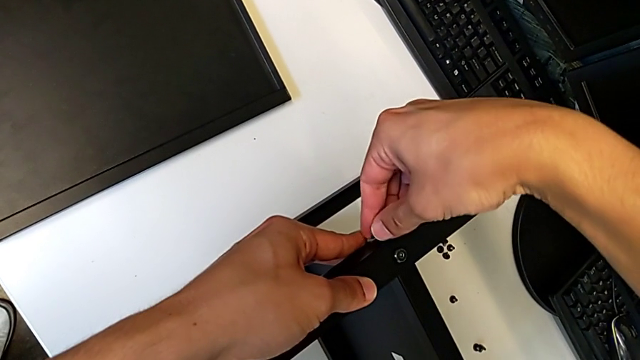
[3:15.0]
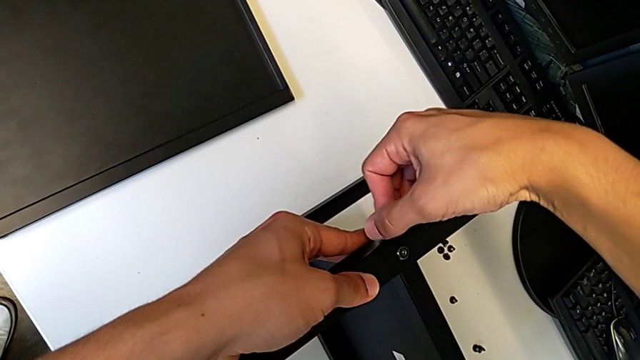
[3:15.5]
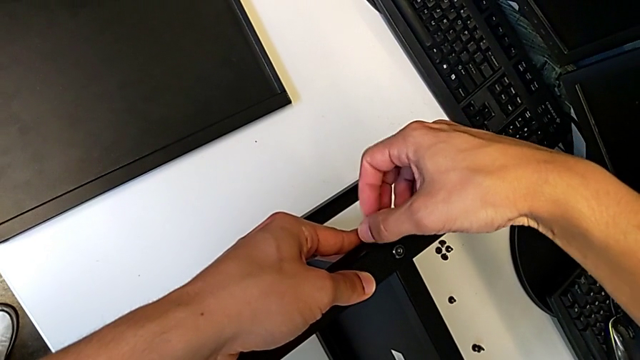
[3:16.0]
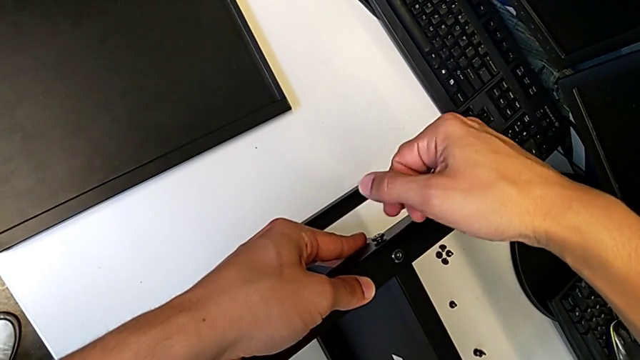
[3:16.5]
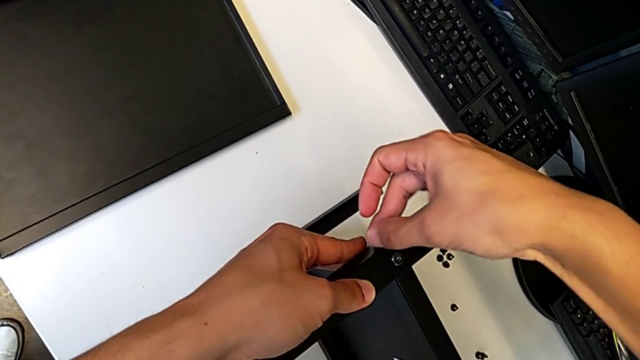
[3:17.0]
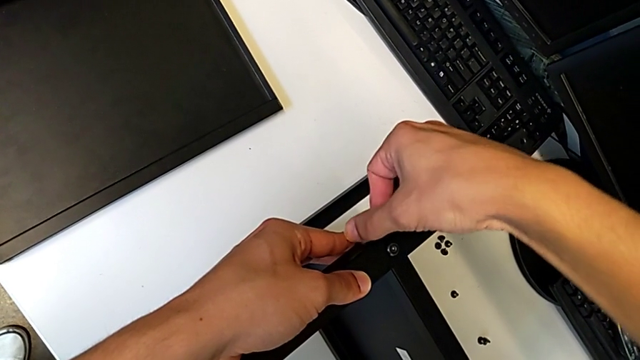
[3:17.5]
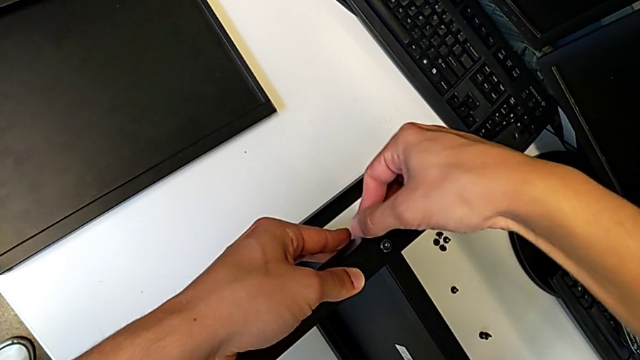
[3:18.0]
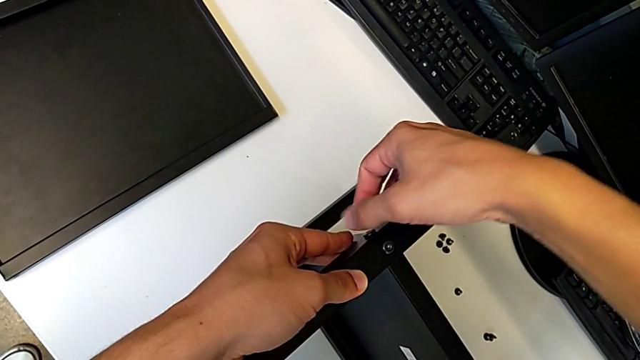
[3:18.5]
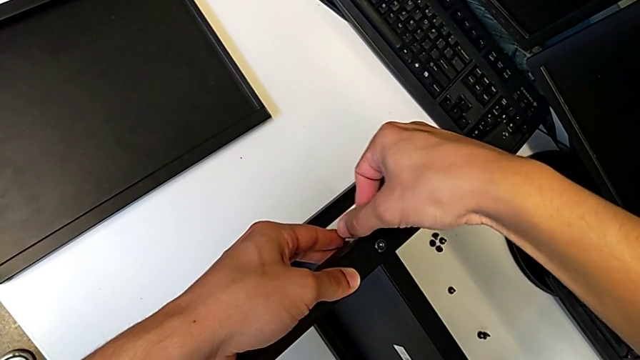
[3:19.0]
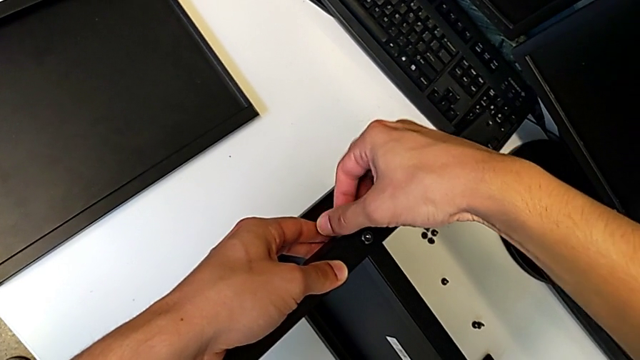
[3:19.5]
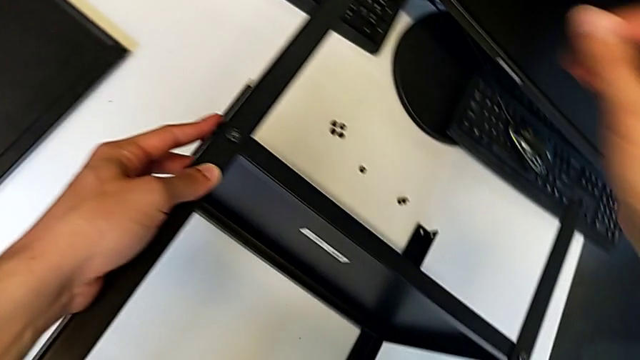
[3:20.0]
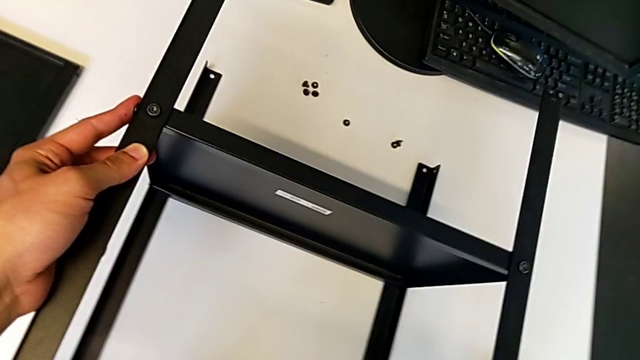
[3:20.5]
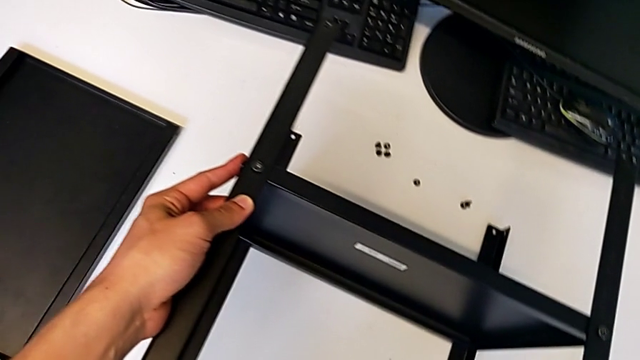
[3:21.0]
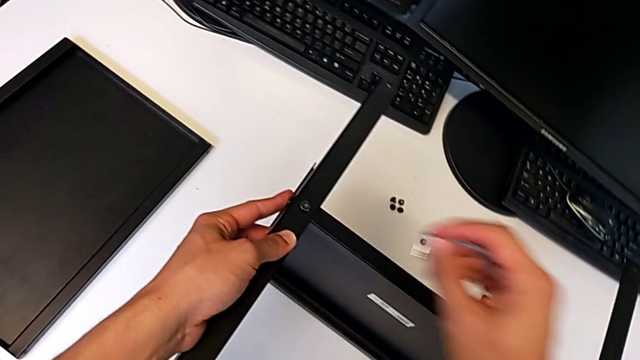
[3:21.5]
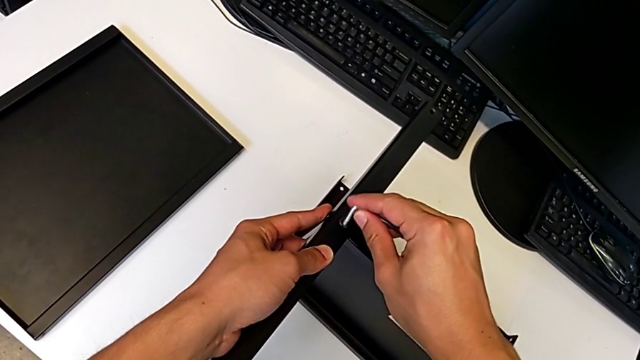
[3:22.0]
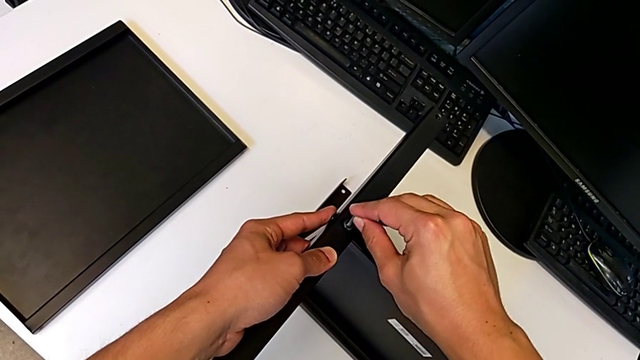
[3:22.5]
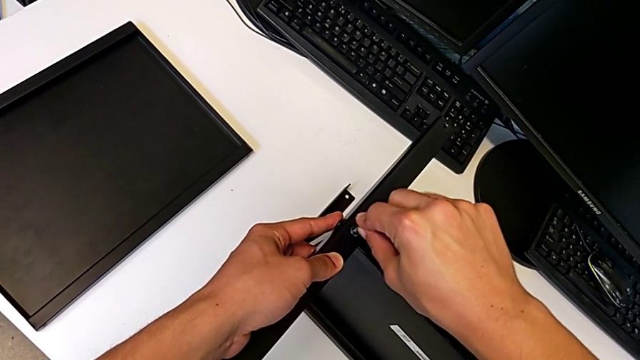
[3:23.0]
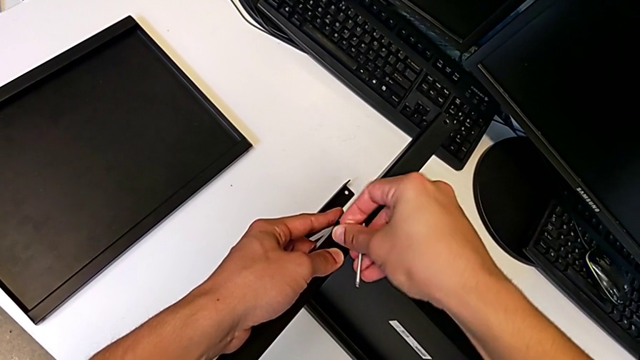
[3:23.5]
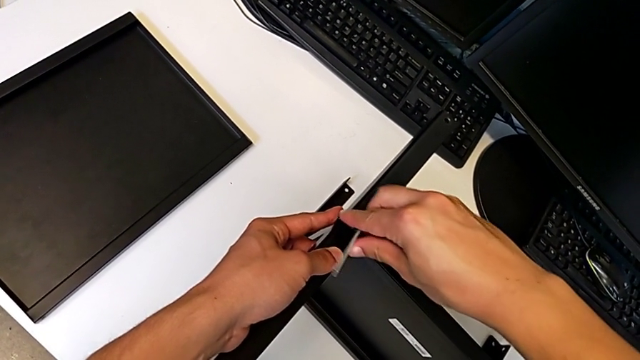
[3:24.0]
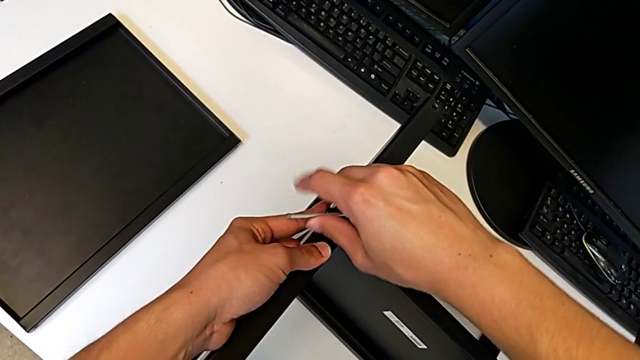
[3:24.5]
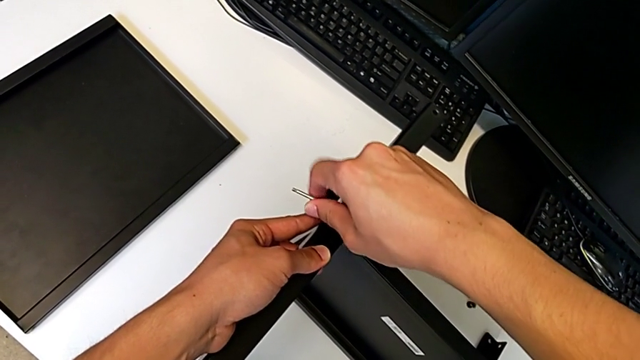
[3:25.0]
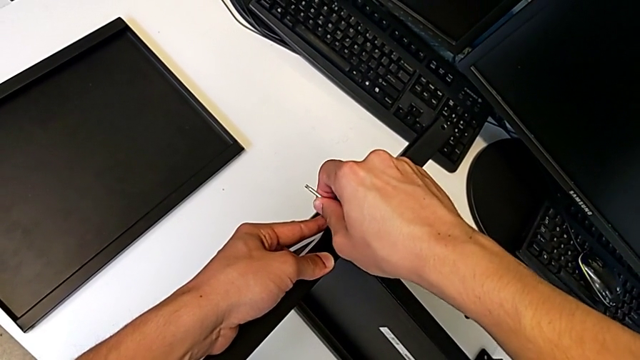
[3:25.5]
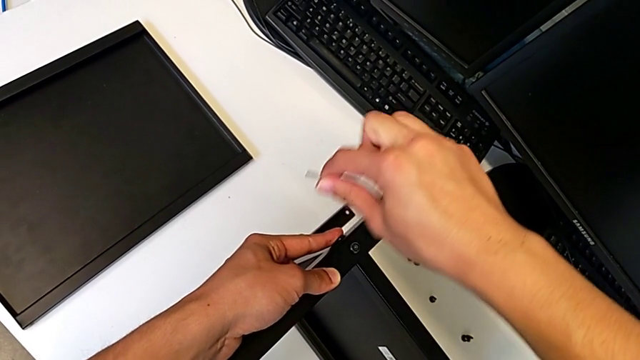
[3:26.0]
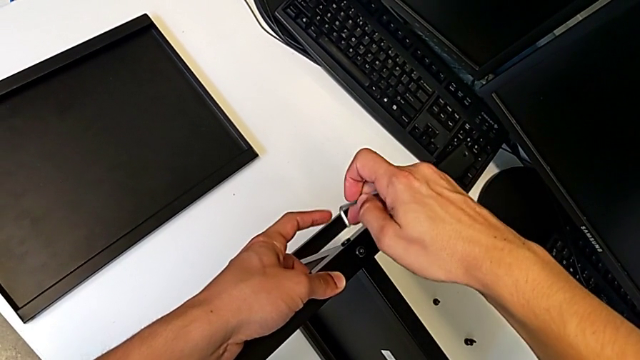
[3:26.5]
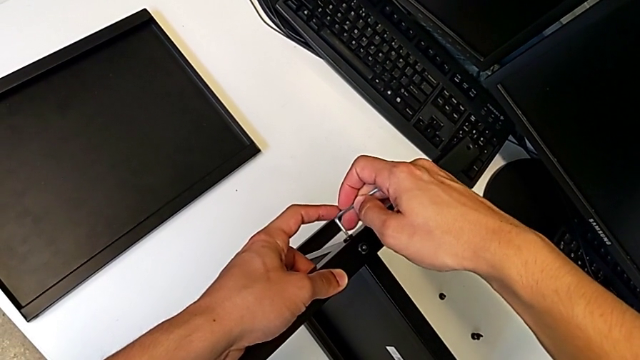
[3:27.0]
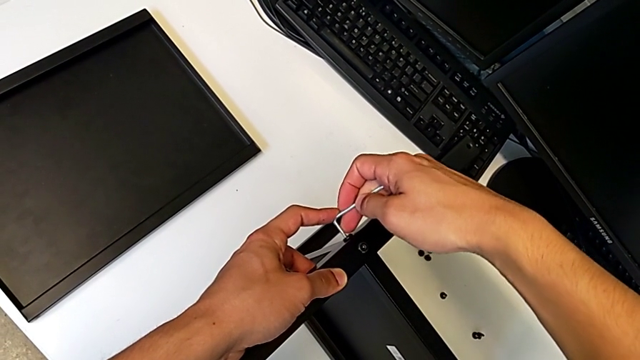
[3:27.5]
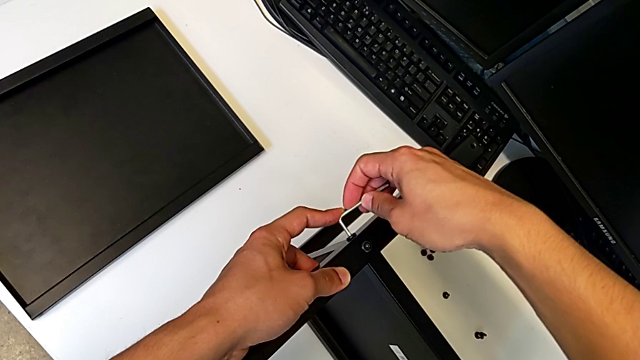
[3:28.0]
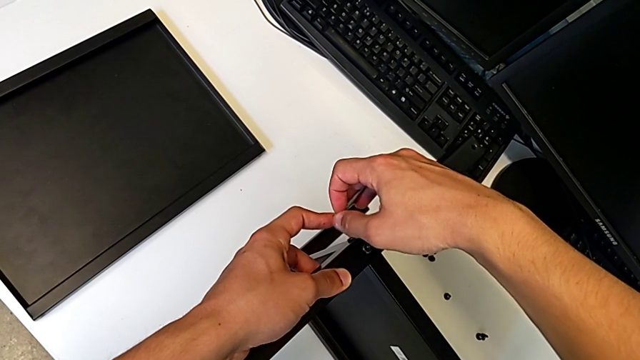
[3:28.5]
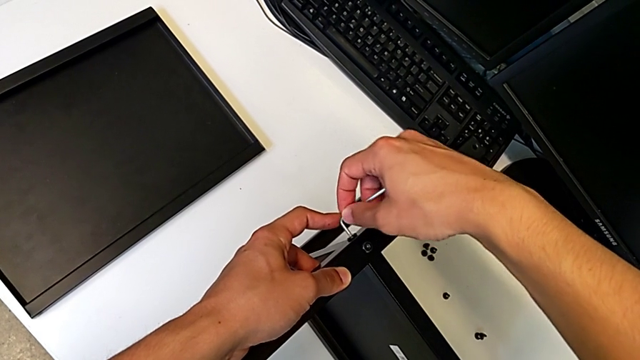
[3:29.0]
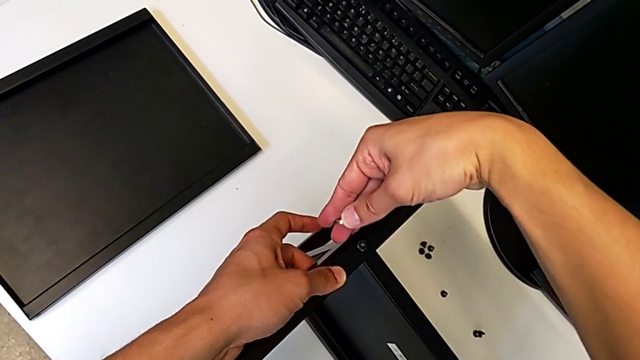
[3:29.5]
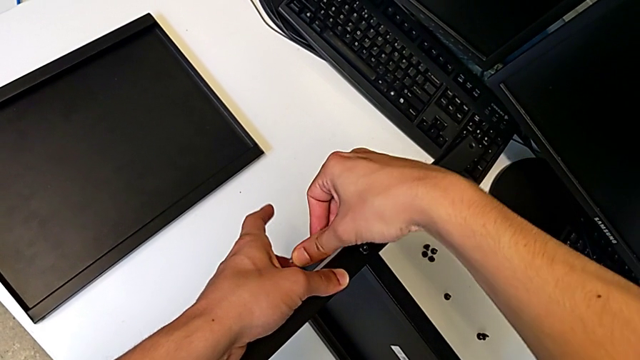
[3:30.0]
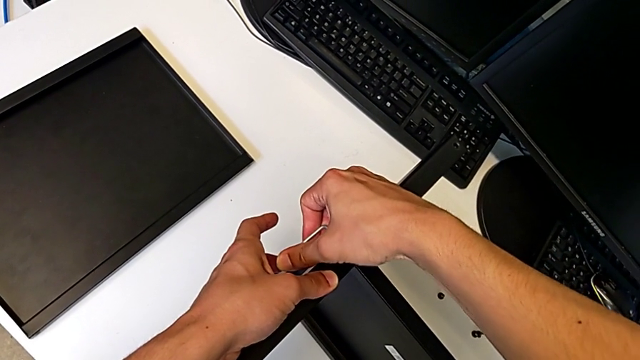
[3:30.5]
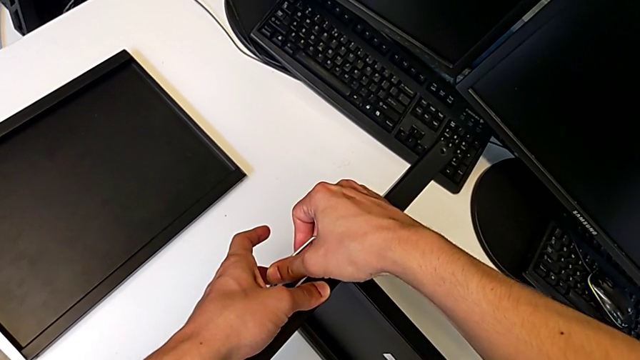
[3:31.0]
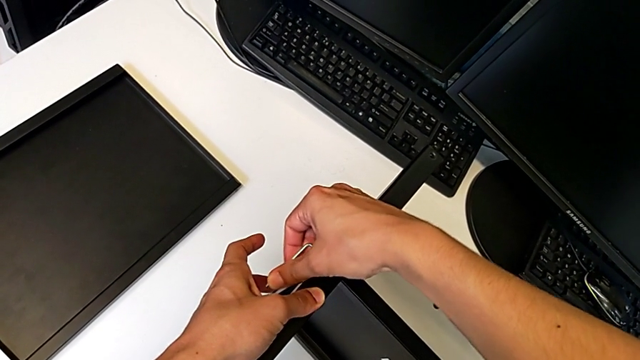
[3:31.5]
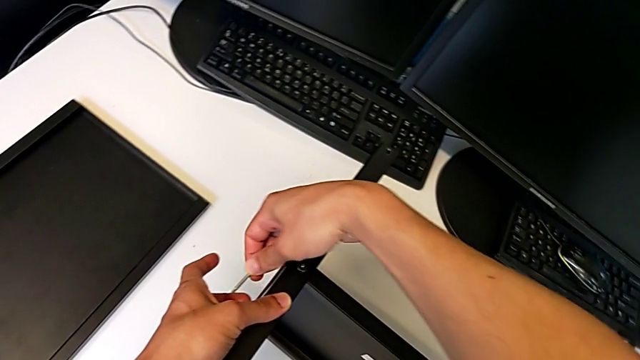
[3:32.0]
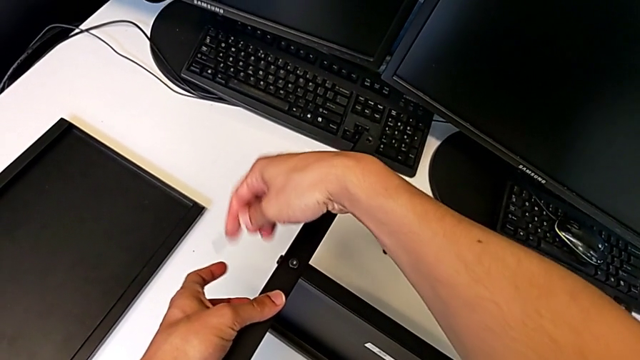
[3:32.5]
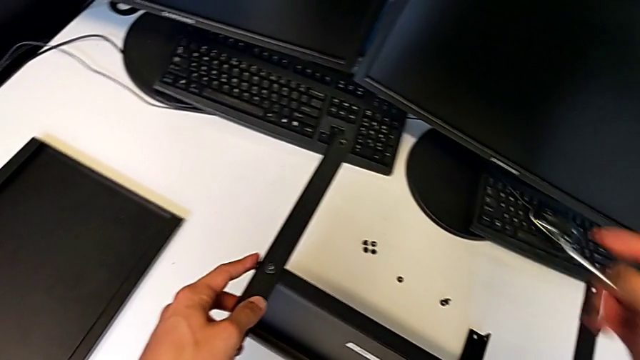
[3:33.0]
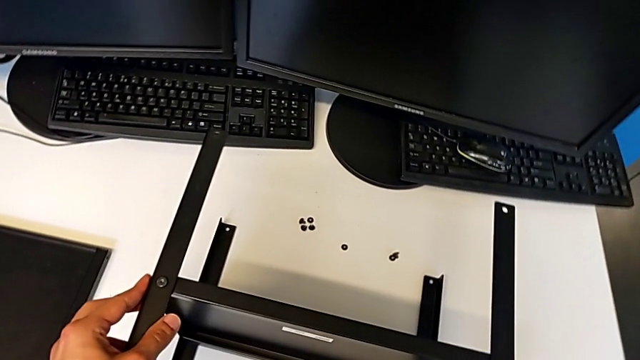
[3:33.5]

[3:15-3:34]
The camera wearer is assembling the fourth leg to the middle shelf. They insert the hex socket head, screw it, grab the Allen wrench, screw the hex socket head, lift the Allen wrench and screw the second hex socket head.

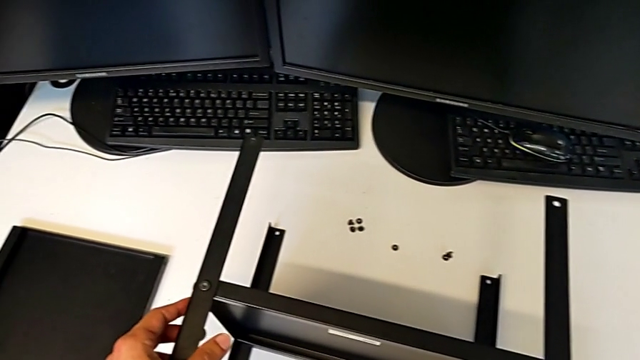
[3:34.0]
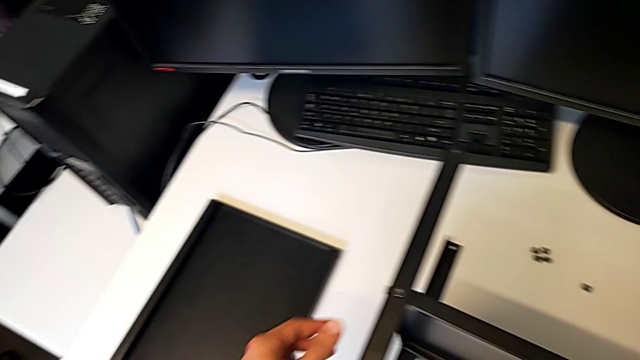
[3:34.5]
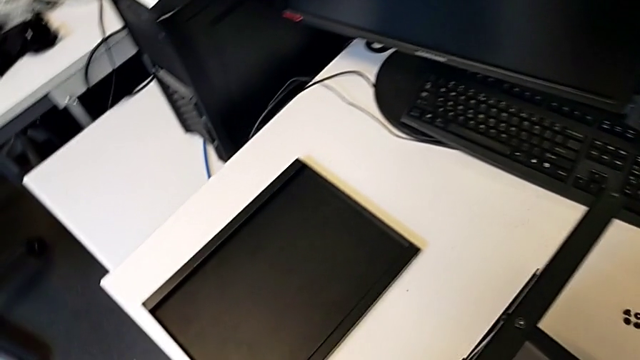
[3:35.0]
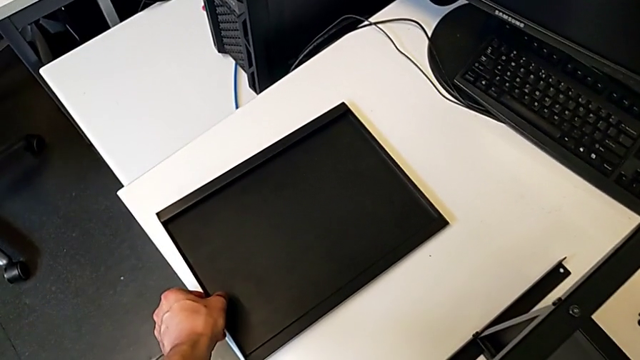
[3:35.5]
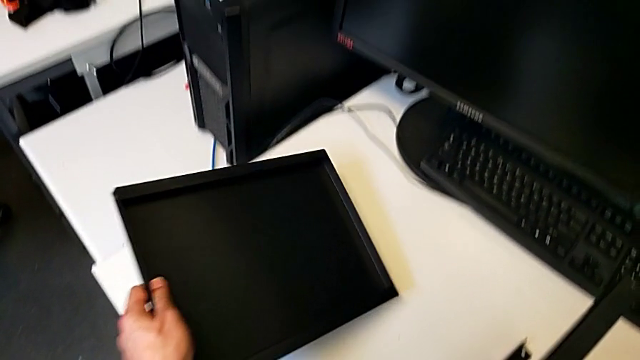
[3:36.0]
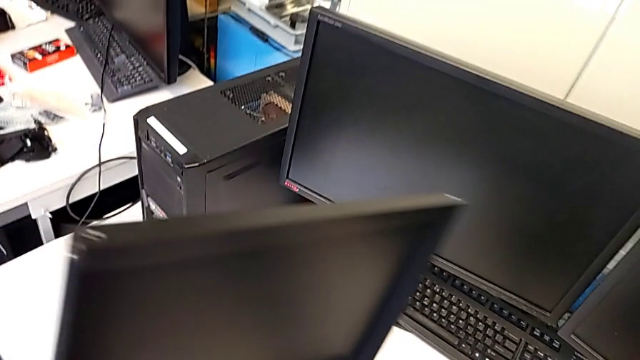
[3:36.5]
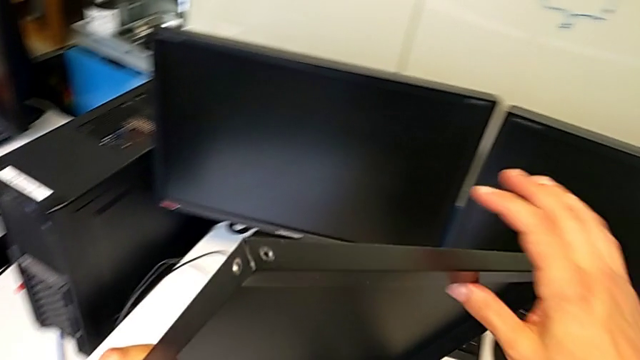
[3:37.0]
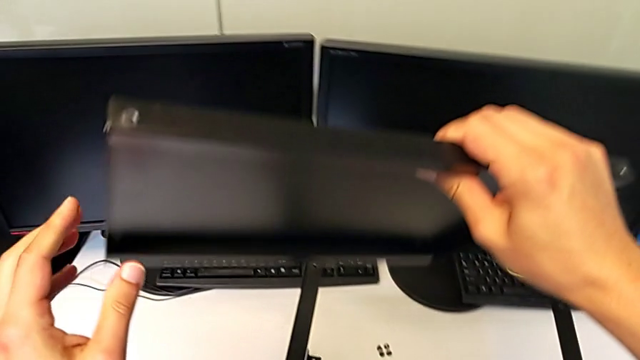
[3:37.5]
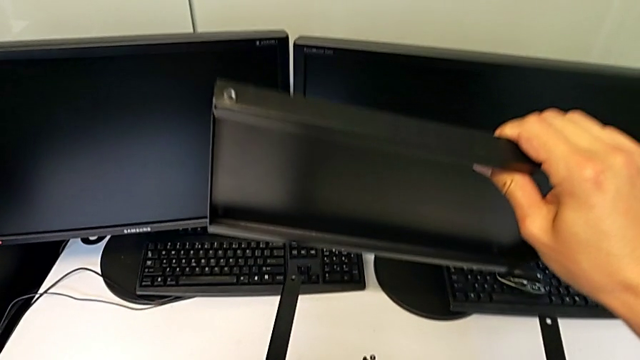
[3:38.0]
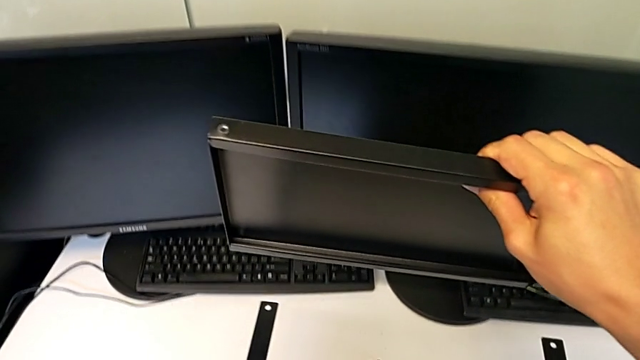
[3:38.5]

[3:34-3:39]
The camera wearer is assembling the top table to the first leg. They grab the top tray.
